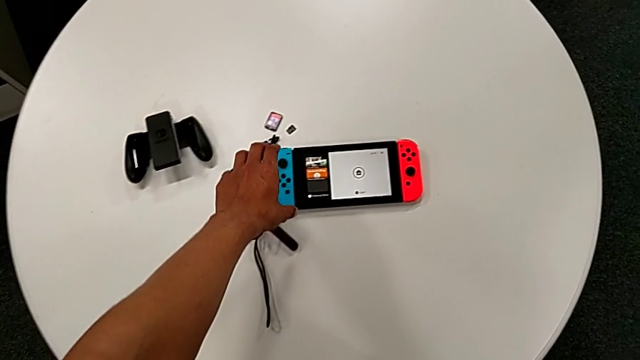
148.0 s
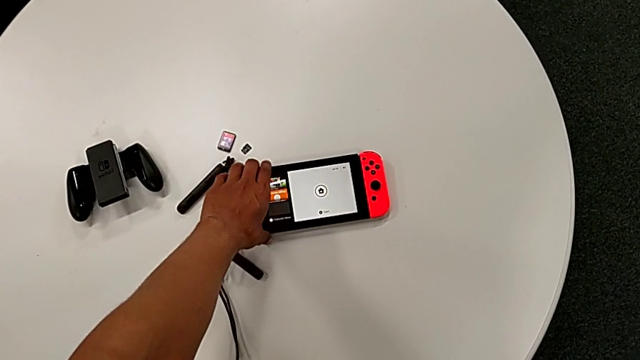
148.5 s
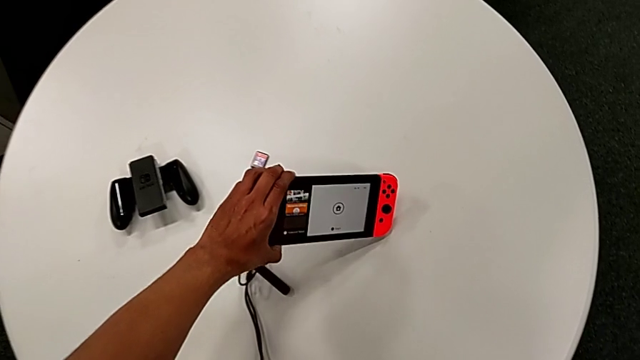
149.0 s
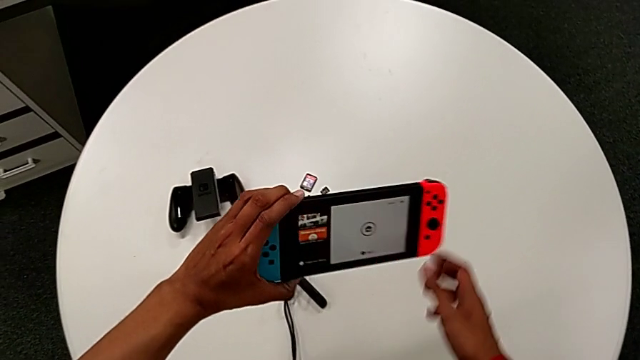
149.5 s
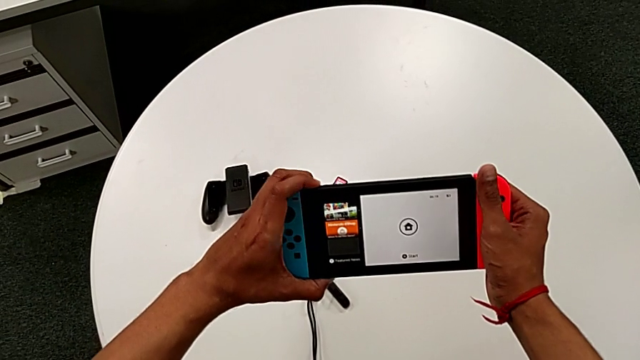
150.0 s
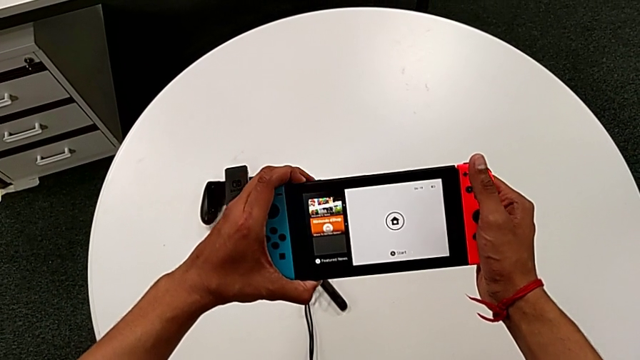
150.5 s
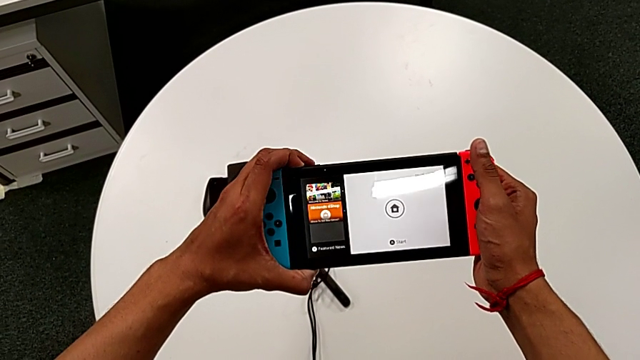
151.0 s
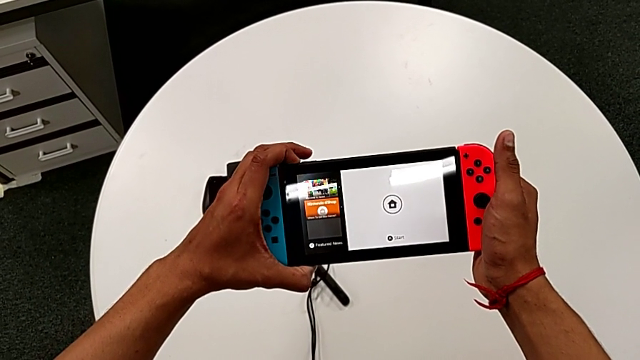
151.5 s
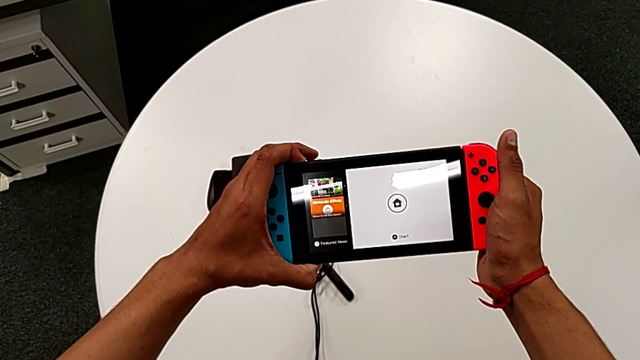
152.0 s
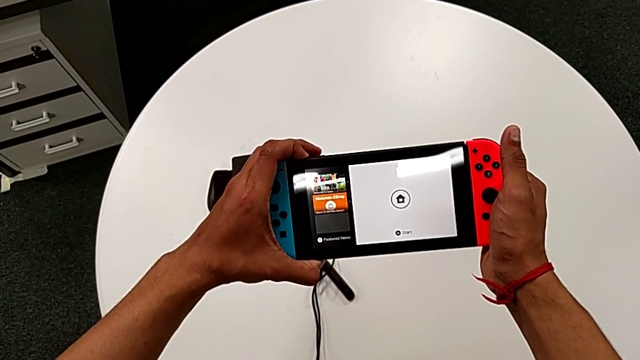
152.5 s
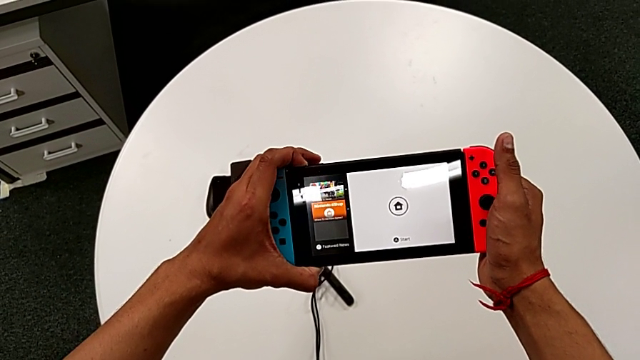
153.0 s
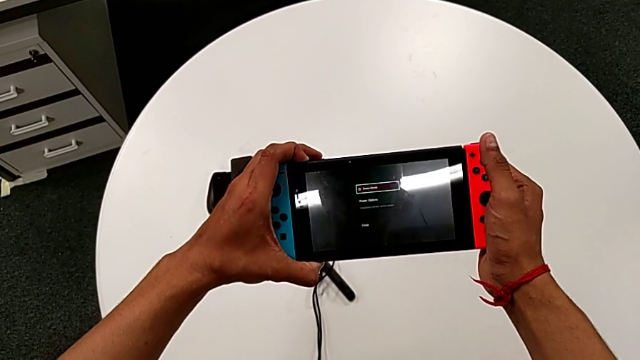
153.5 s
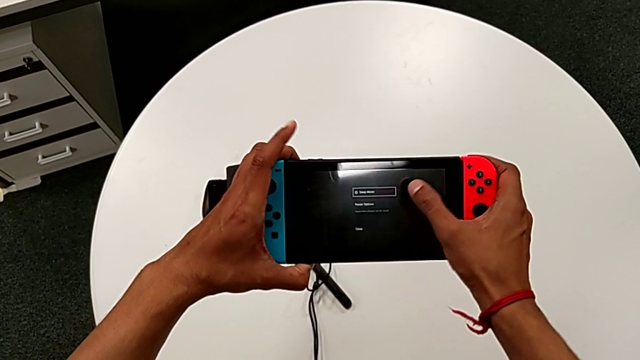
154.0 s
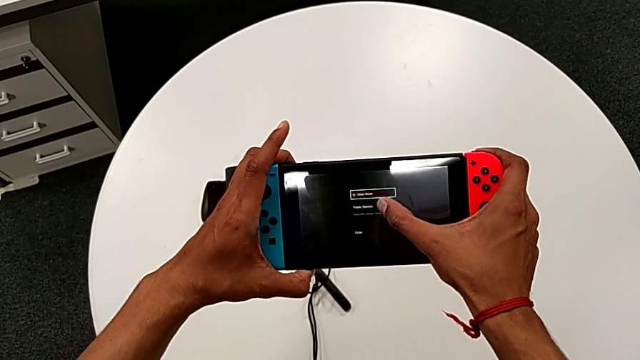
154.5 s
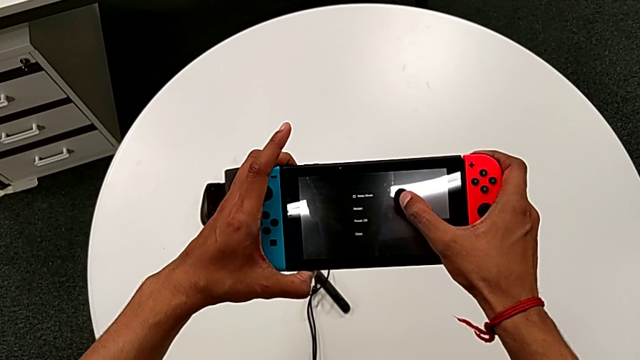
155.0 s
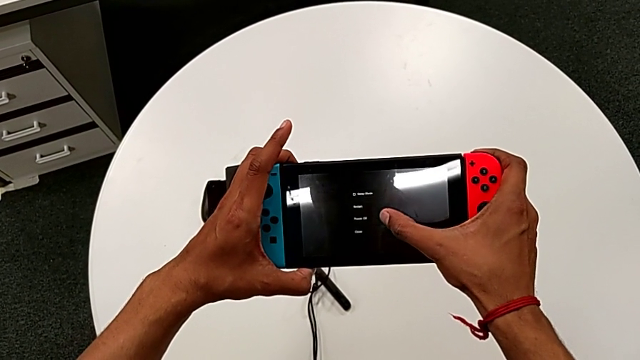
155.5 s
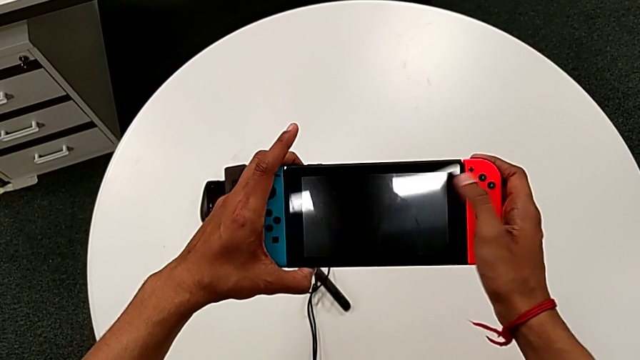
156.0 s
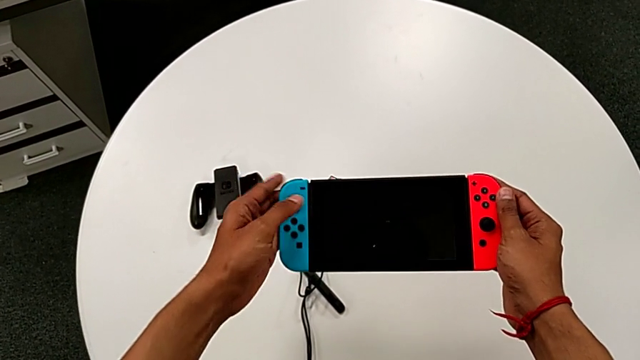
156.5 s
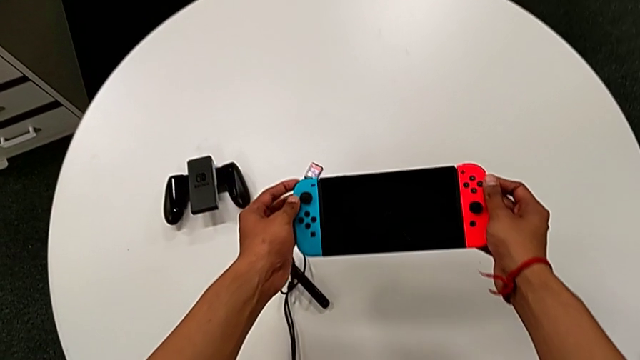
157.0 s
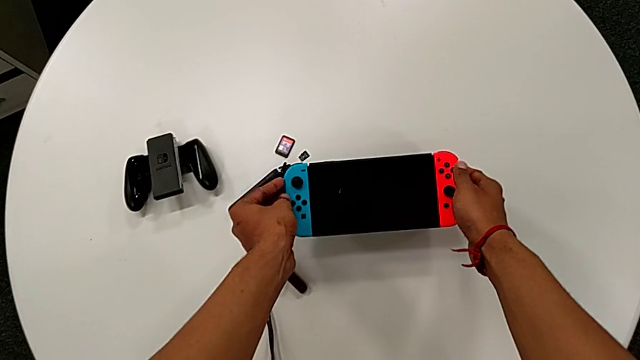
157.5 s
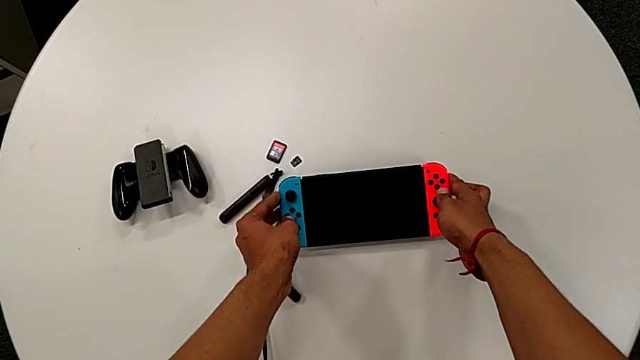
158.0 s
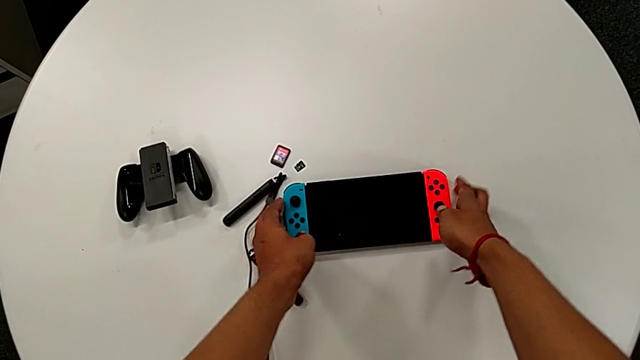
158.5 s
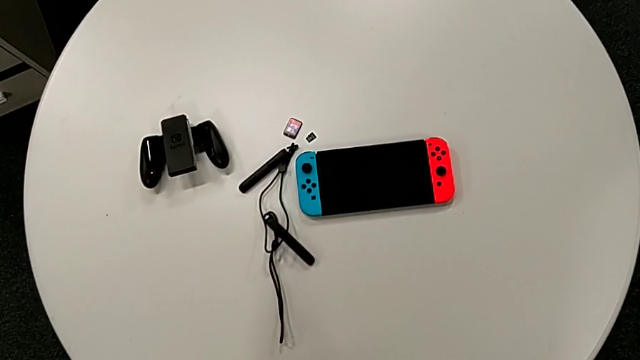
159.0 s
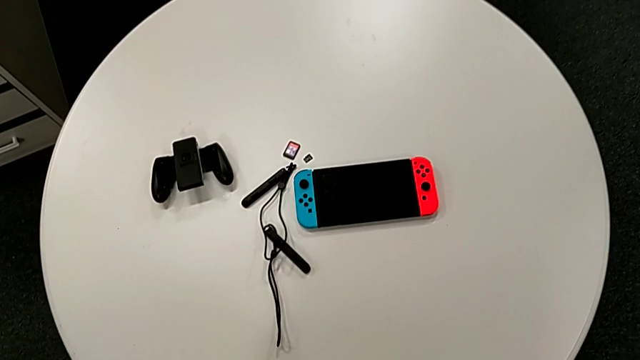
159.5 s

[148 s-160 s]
The camera wearer turns the Nintendo Switch off. They grab the rectangular Nintendo Switch, hold the black button, touch the rectangular touch screen and place the rectangular Nintendo Switch.
